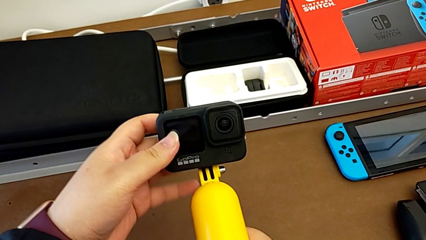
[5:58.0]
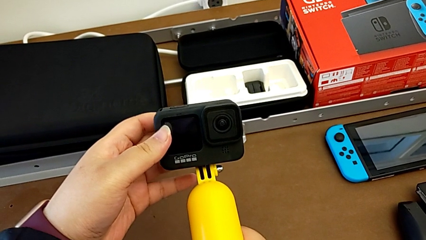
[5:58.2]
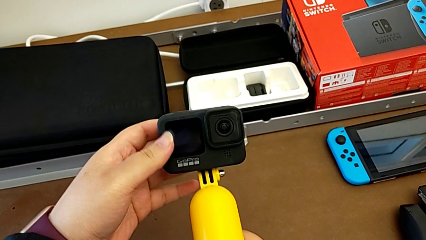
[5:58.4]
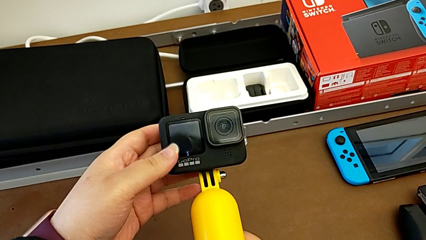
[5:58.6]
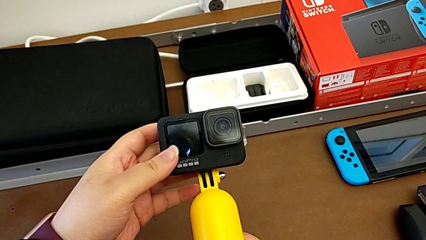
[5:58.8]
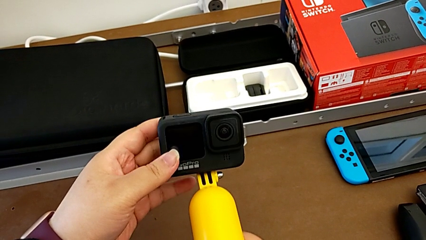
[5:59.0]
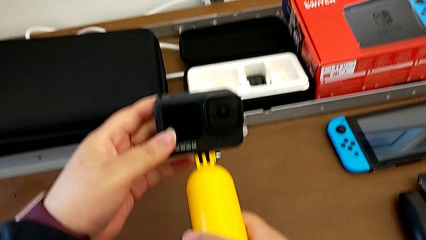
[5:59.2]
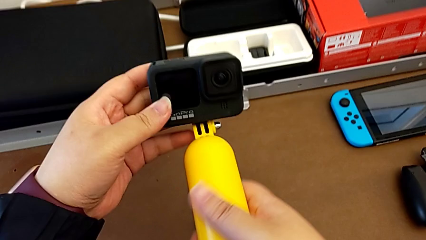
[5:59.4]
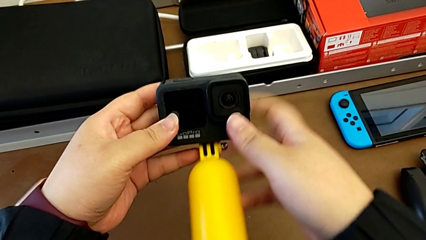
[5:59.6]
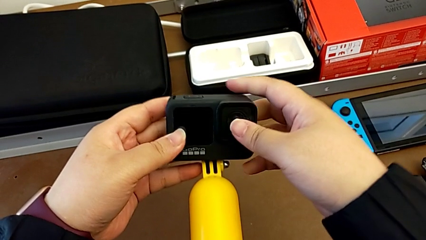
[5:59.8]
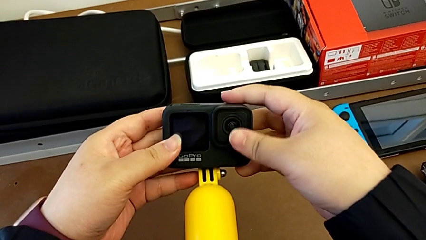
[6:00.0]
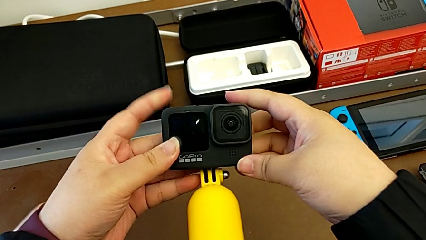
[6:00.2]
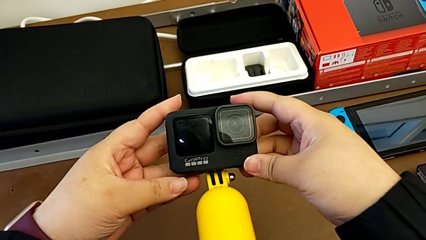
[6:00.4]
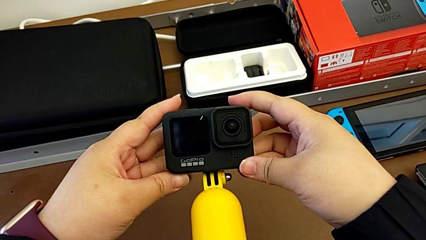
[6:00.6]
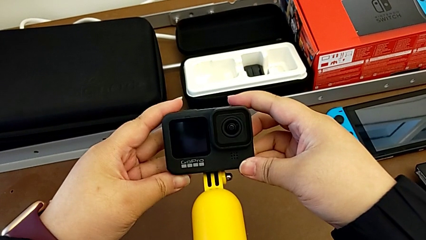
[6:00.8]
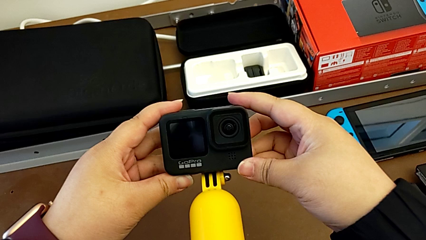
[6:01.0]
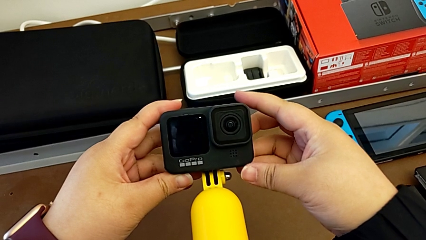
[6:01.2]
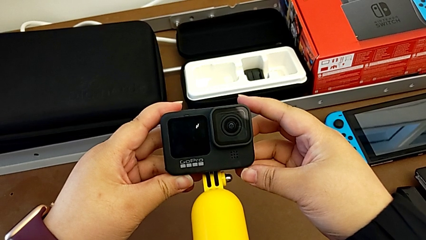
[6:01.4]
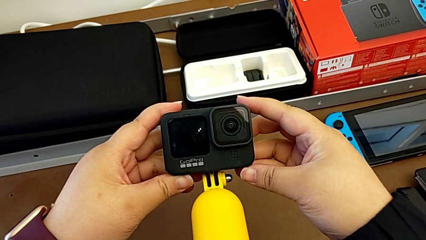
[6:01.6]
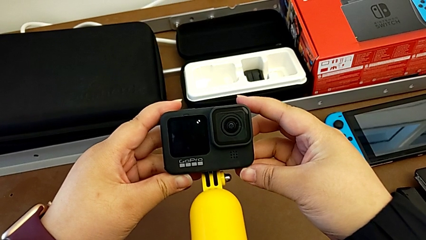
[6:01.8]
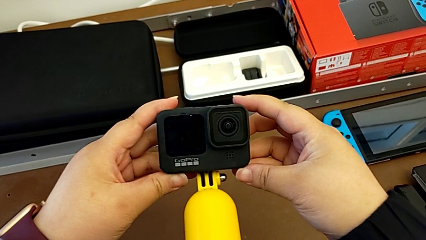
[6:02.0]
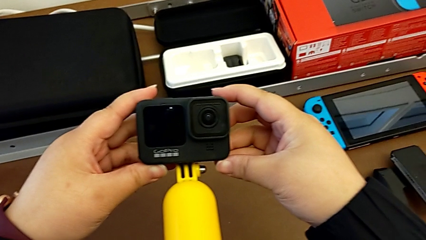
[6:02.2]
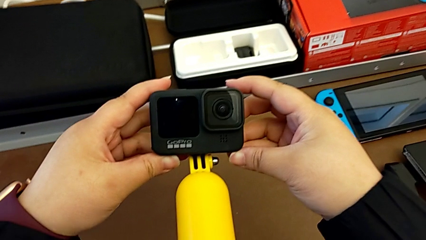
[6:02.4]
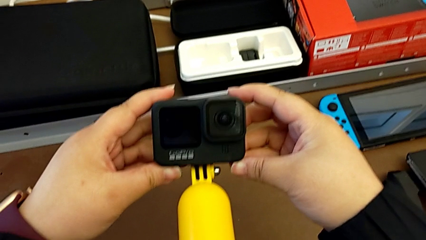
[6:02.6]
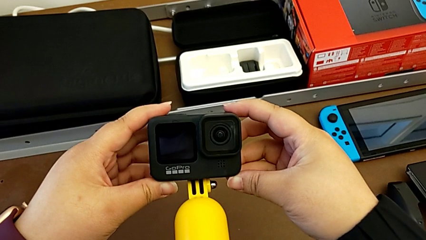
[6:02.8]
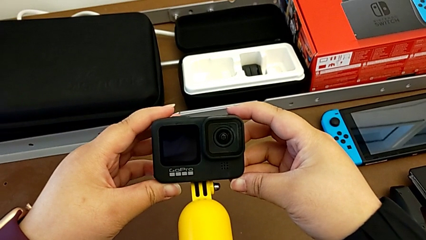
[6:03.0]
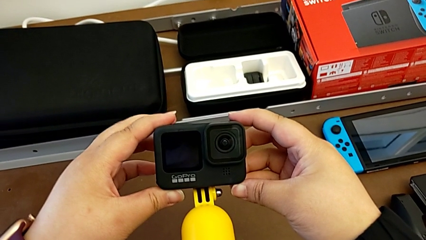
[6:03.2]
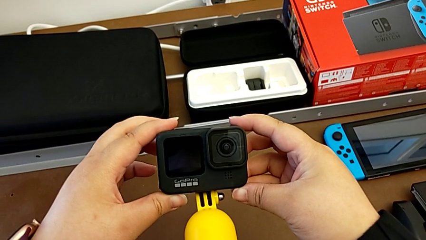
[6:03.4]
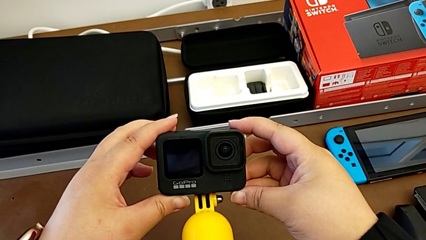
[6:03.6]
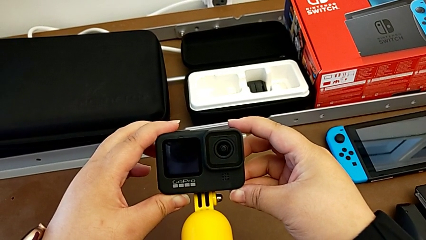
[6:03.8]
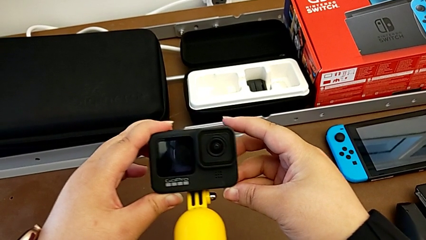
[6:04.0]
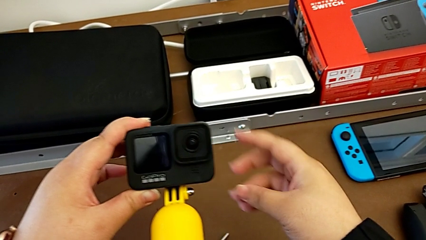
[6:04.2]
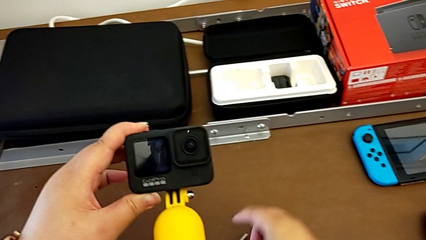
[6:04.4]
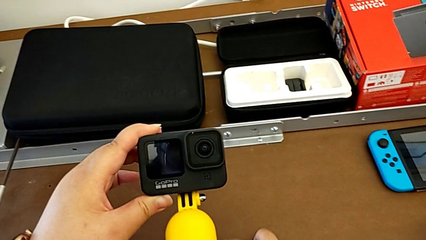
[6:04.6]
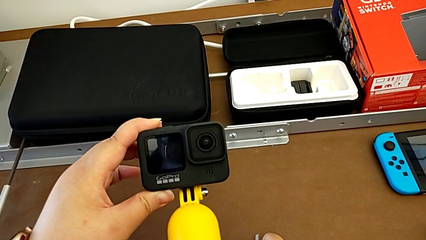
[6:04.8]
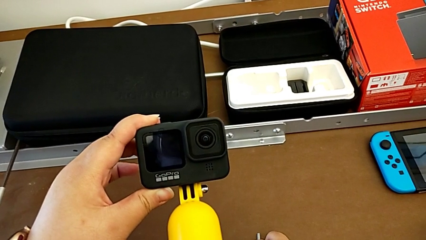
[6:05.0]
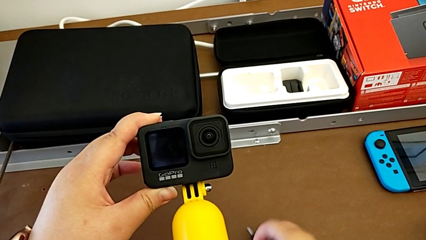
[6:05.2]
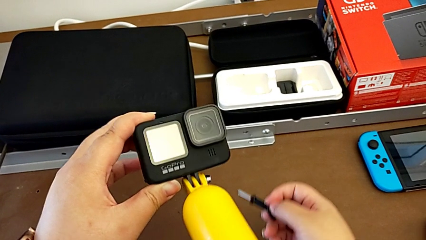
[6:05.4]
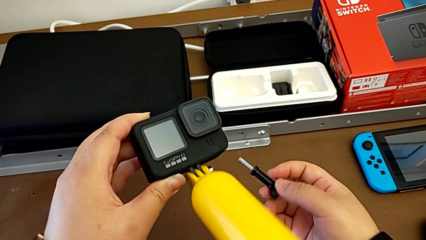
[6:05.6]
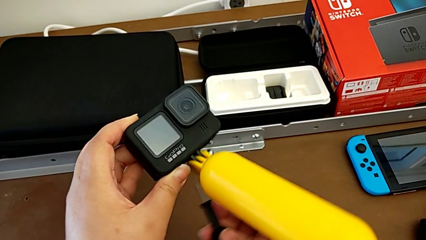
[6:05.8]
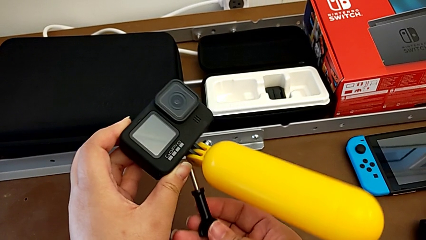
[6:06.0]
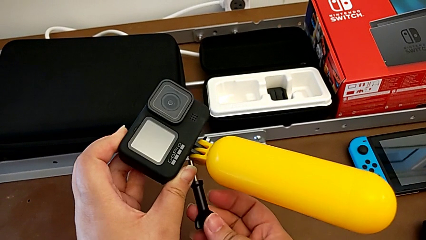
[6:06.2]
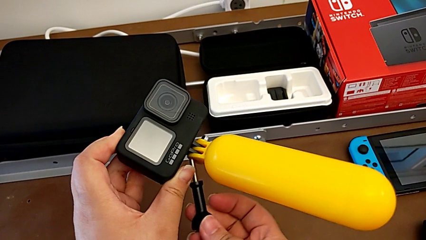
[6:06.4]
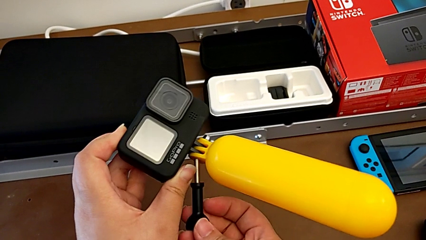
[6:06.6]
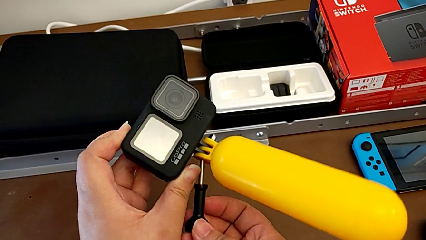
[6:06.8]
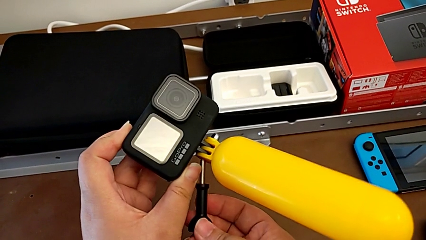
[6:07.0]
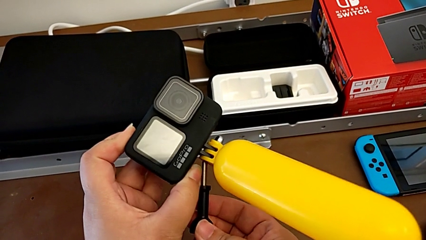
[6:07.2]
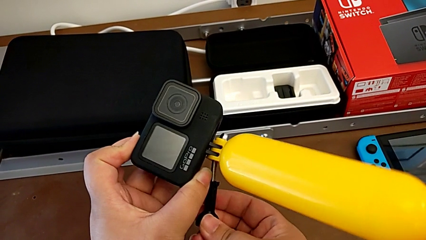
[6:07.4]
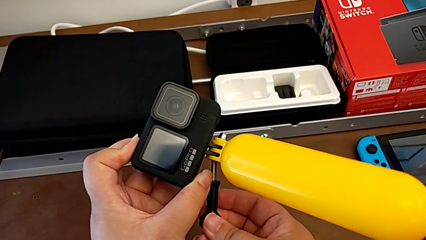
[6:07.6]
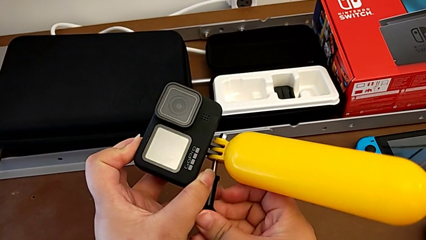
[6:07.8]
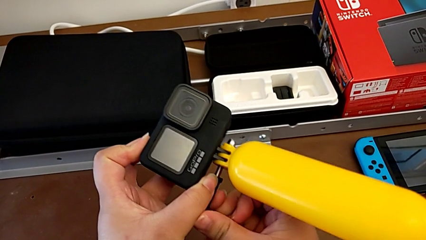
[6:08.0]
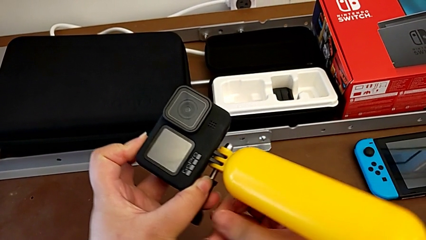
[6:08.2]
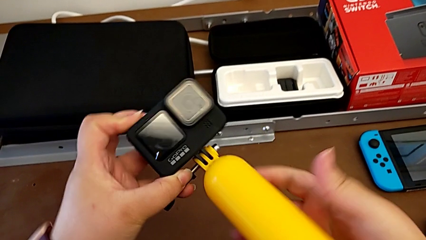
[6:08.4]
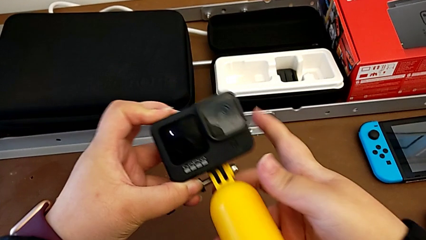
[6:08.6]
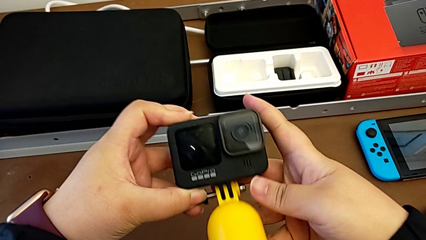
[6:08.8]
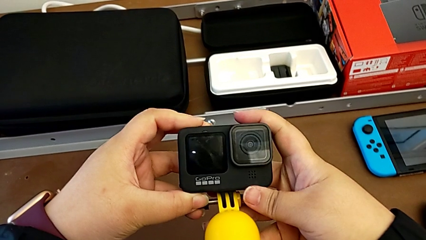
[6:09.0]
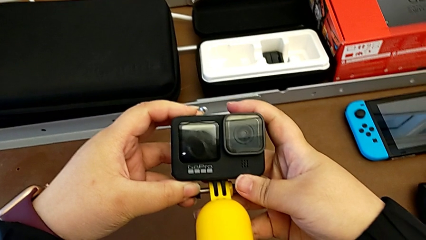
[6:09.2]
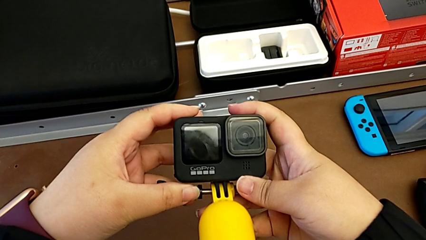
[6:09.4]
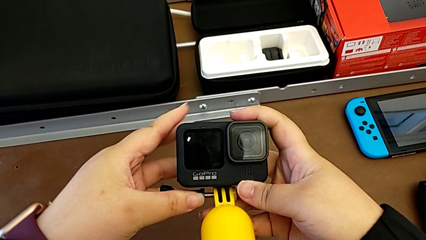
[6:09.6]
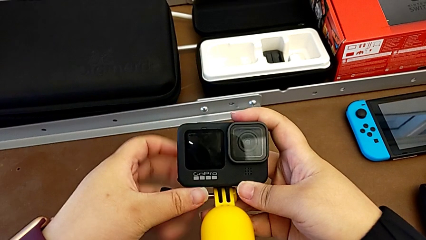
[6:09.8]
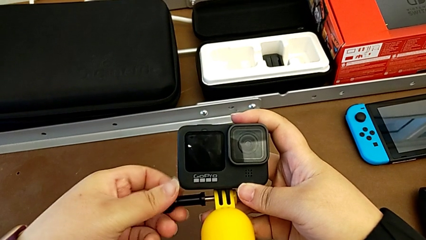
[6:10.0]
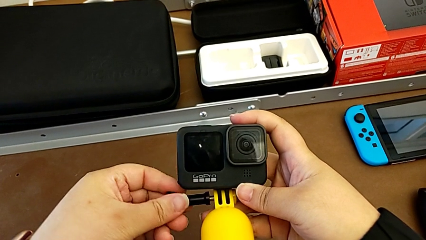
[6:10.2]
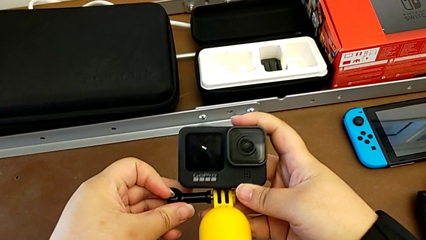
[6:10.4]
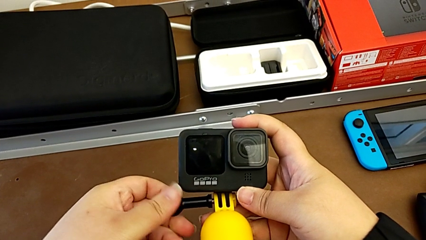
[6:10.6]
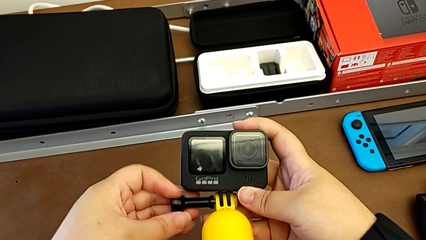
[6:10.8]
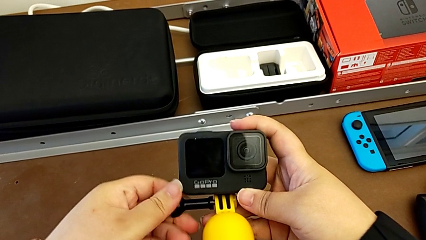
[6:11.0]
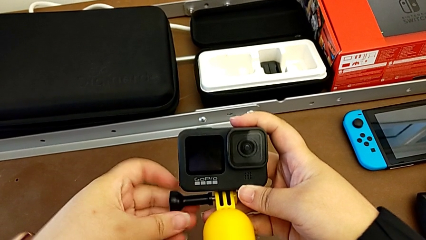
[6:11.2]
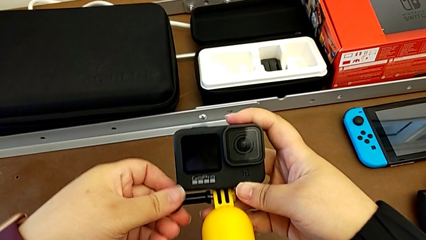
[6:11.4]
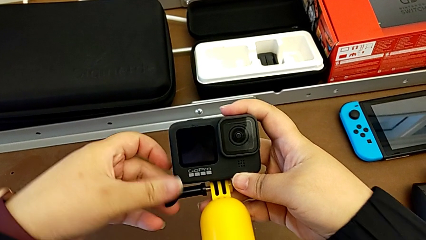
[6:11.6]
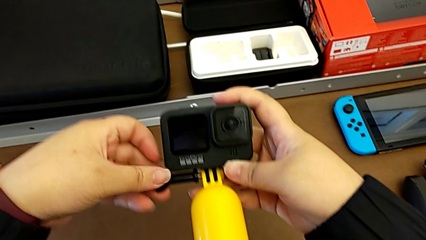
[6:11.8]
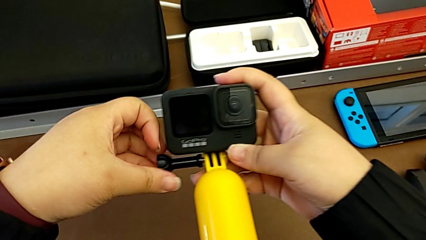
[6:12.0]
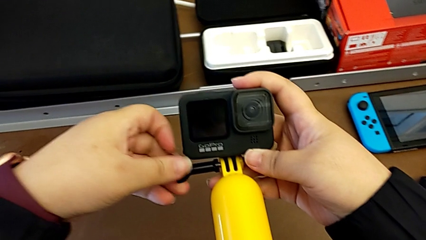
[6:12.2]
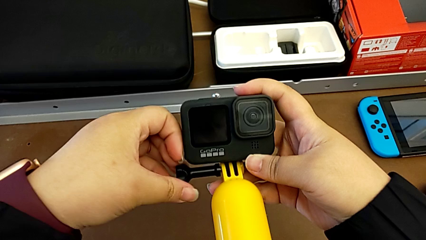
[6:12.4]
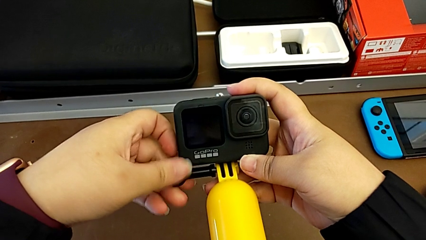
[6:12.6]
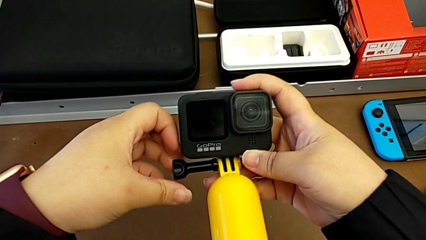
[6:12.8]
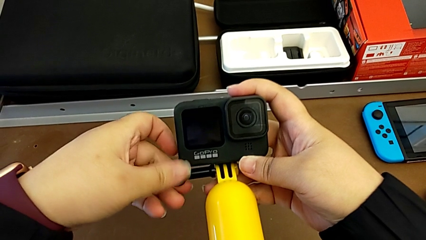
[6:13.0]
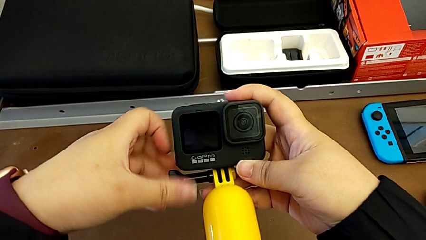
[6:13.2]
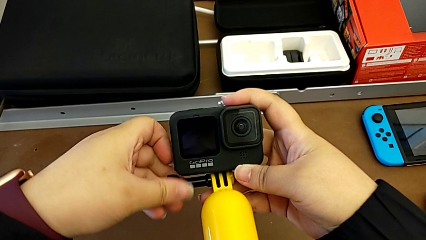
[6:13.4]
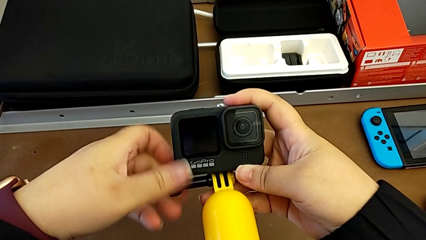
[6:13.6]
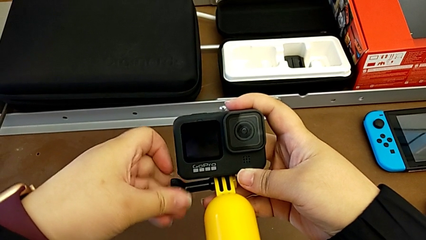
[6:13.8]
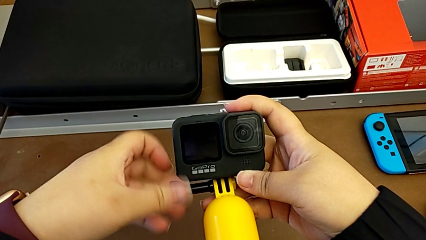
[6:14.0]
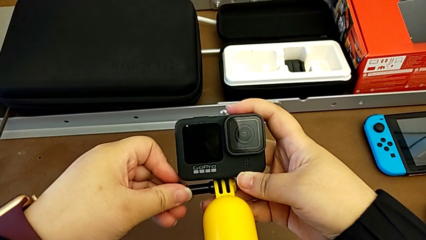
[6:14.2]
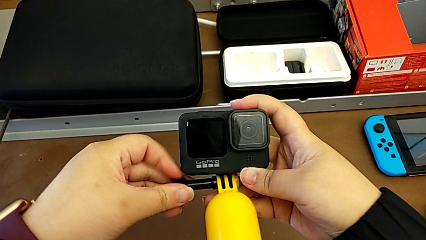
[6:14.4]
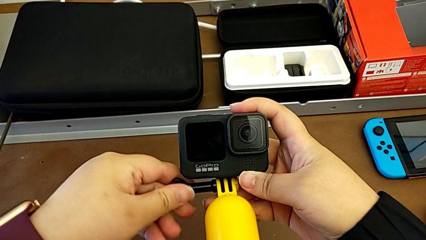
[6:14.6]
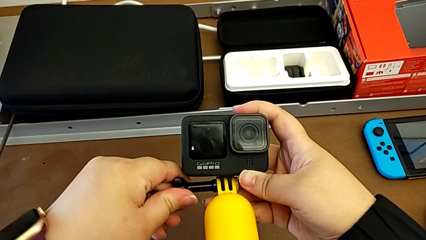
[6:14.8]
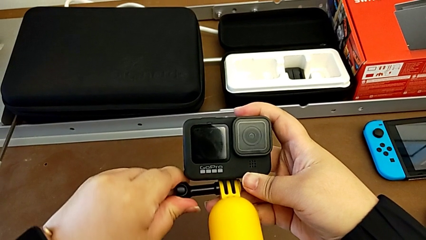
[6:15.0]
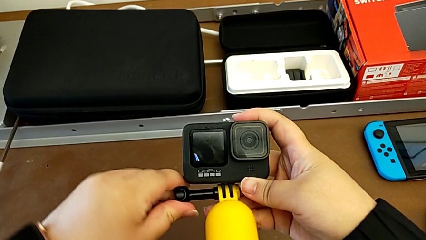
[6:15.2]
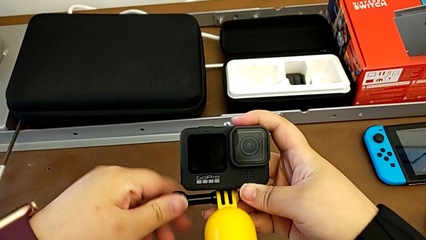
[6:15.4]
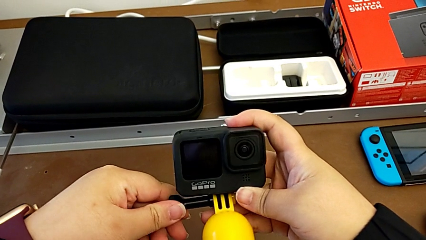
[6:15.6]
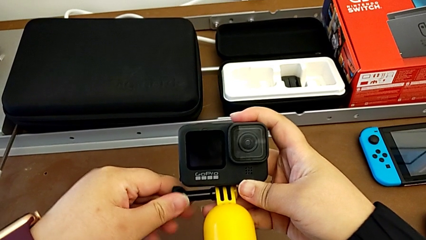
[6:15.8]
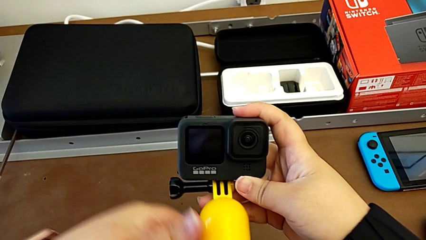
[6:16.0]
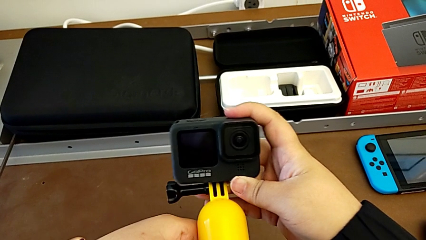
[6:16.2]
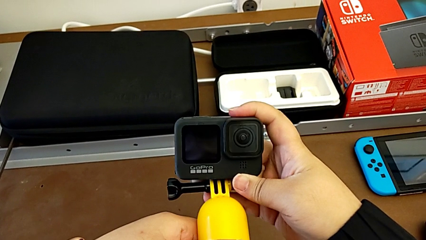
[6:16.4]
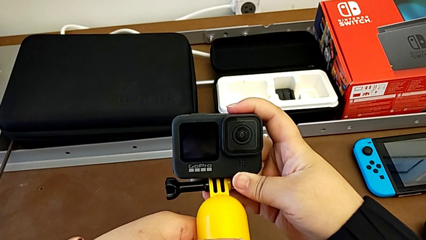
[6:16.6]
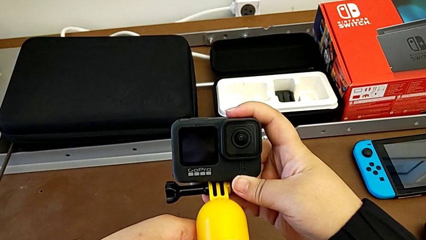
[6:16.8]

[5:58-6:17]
The camera wearer is assembling the GoPro onto the handheld grip. They keep aligning the GoPro, hold it, grab the screw and assemble the GoPro.
